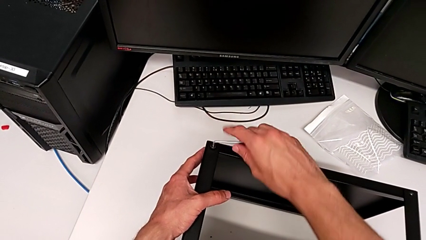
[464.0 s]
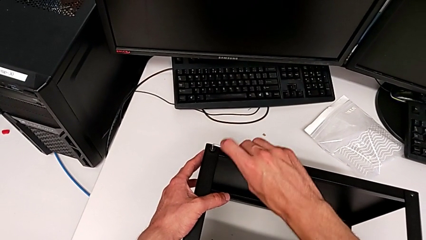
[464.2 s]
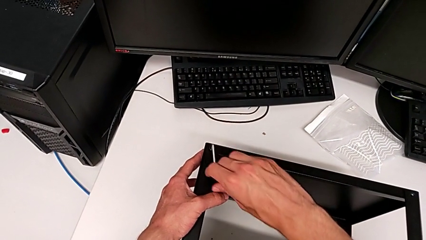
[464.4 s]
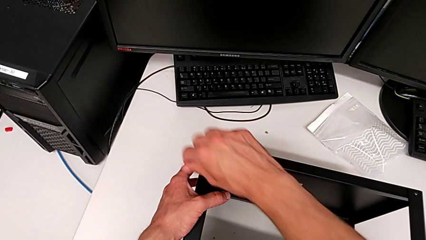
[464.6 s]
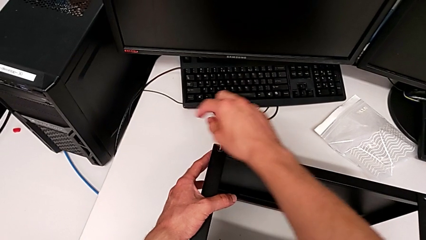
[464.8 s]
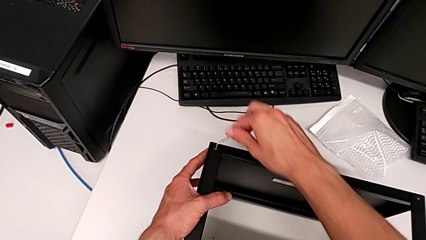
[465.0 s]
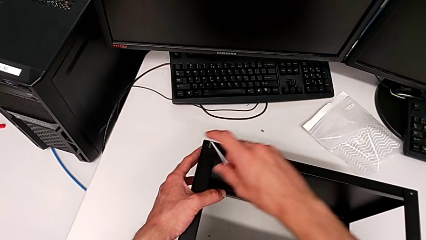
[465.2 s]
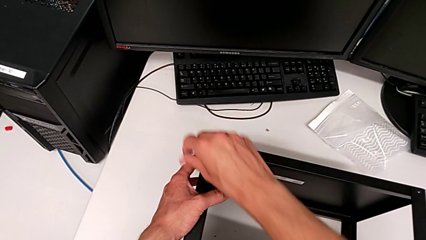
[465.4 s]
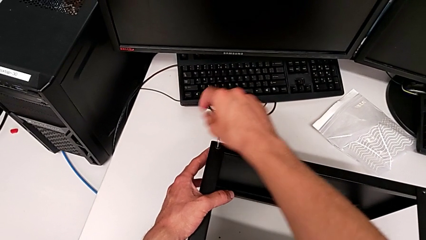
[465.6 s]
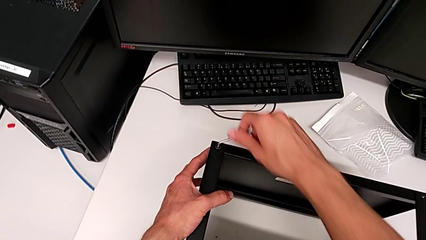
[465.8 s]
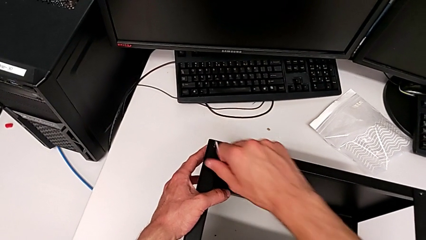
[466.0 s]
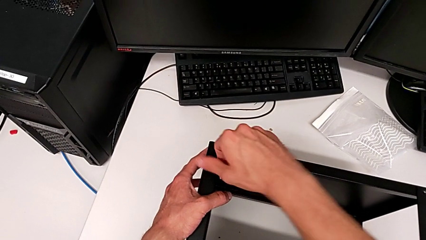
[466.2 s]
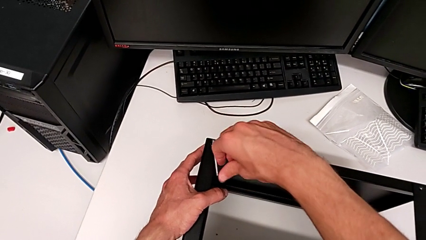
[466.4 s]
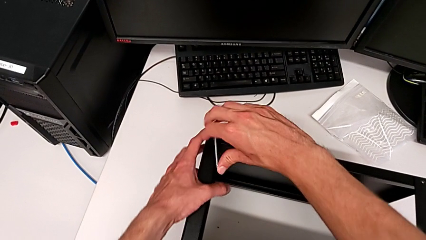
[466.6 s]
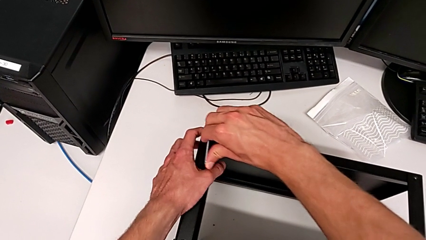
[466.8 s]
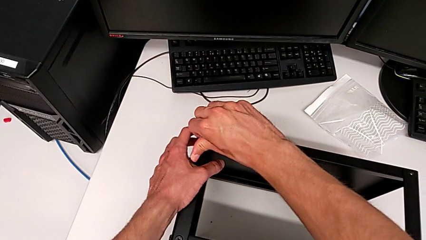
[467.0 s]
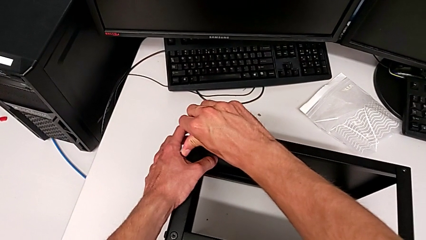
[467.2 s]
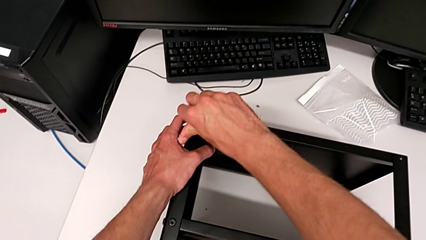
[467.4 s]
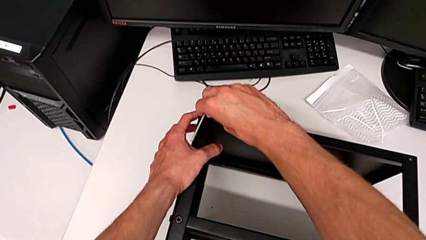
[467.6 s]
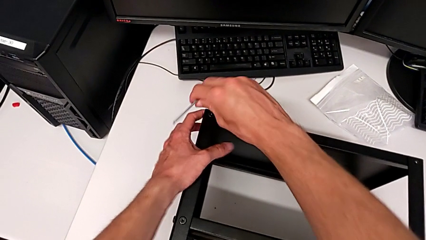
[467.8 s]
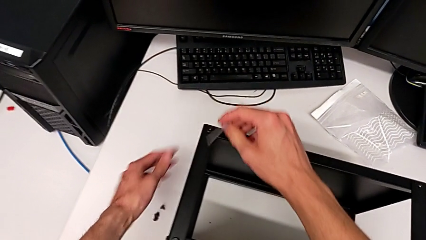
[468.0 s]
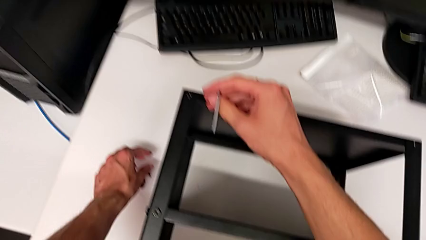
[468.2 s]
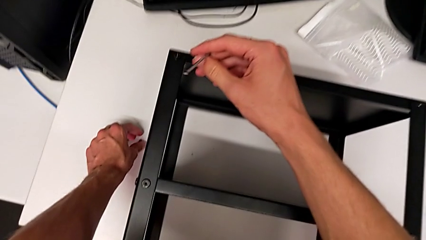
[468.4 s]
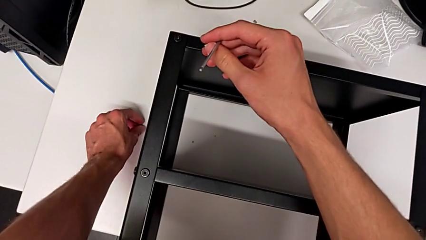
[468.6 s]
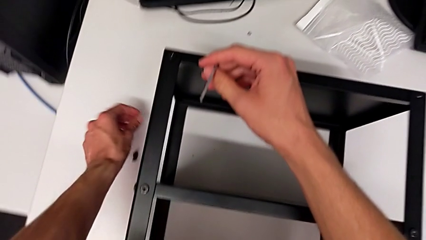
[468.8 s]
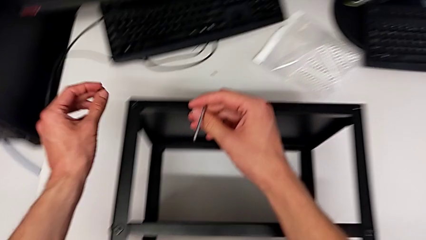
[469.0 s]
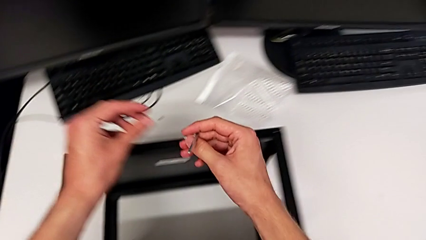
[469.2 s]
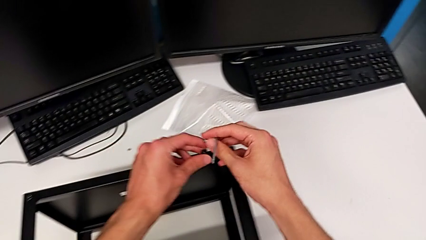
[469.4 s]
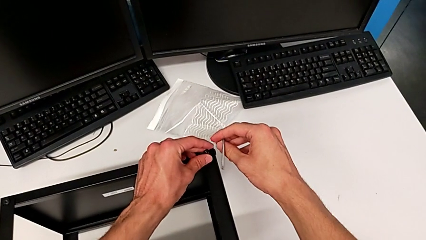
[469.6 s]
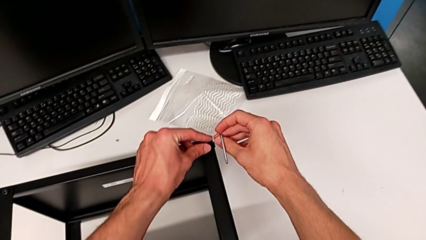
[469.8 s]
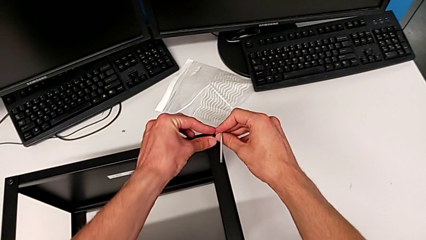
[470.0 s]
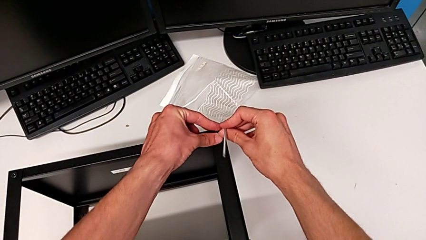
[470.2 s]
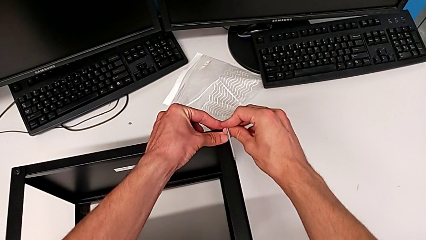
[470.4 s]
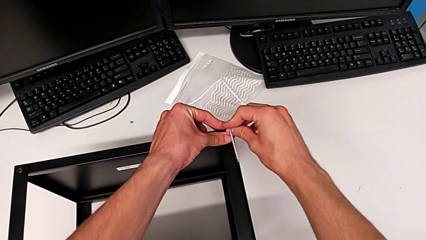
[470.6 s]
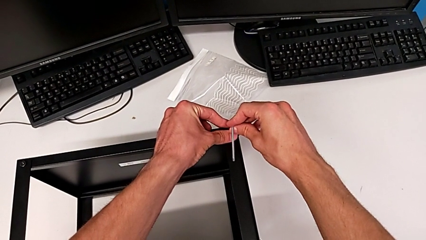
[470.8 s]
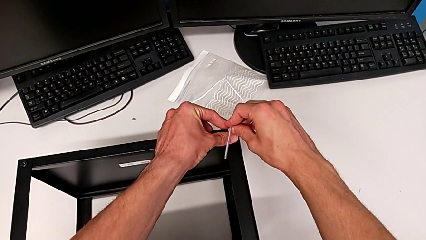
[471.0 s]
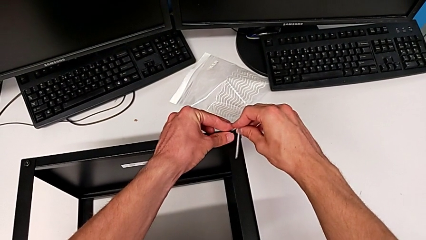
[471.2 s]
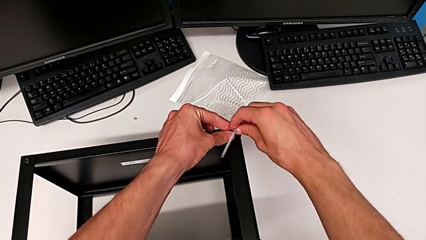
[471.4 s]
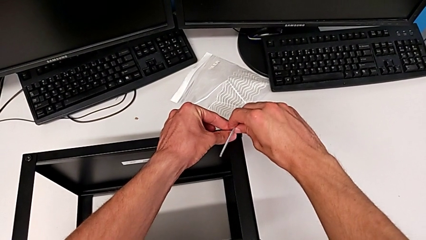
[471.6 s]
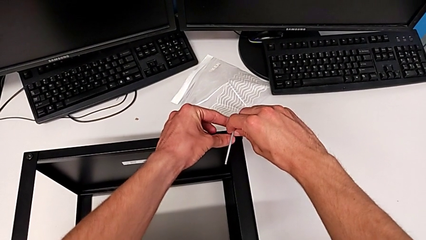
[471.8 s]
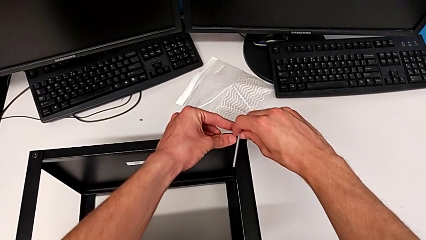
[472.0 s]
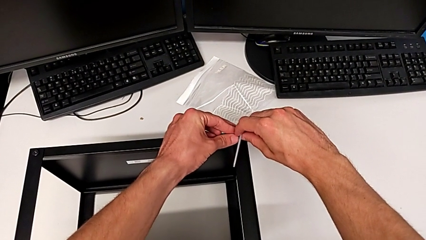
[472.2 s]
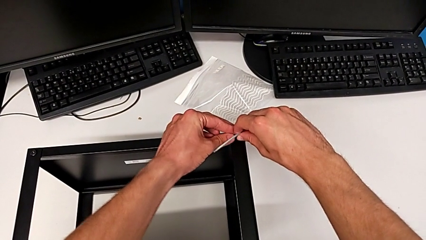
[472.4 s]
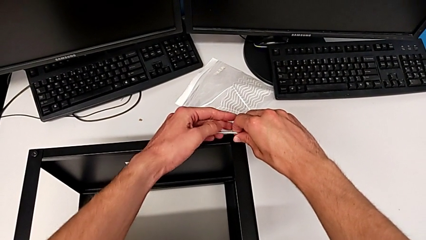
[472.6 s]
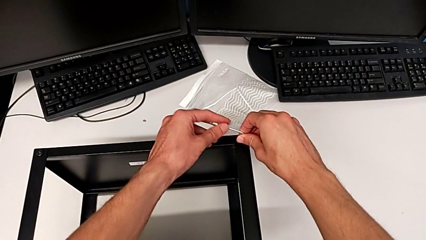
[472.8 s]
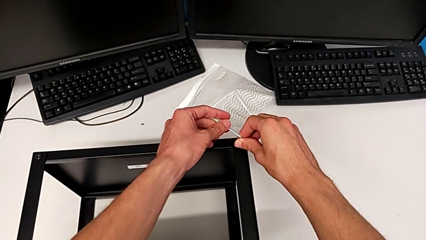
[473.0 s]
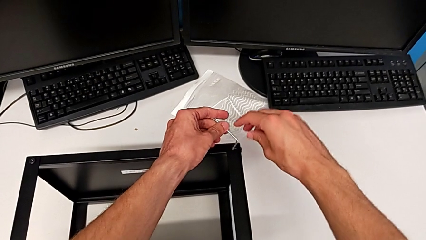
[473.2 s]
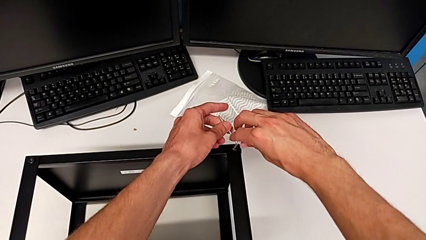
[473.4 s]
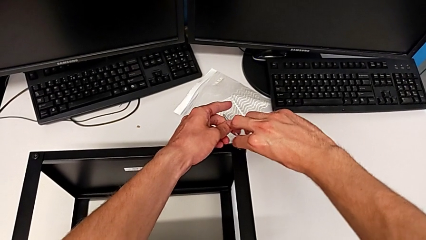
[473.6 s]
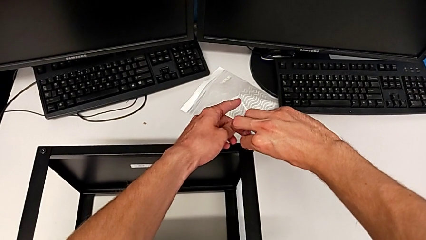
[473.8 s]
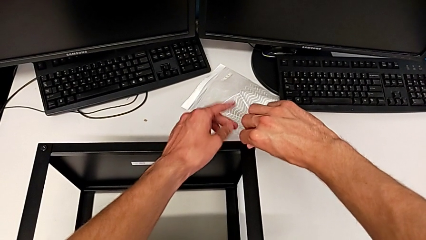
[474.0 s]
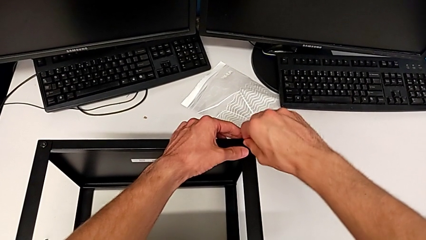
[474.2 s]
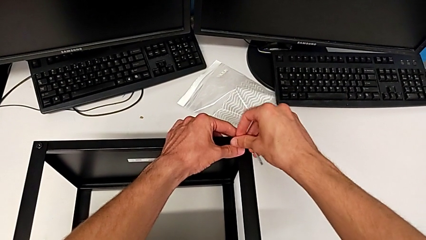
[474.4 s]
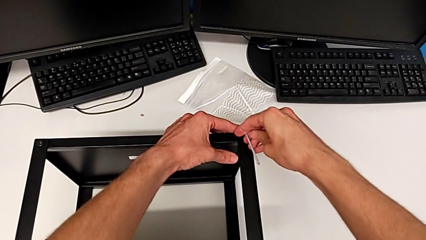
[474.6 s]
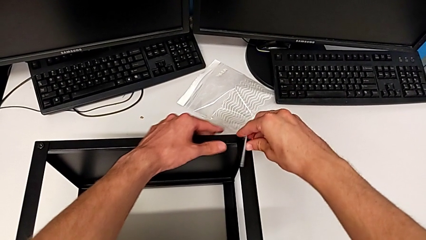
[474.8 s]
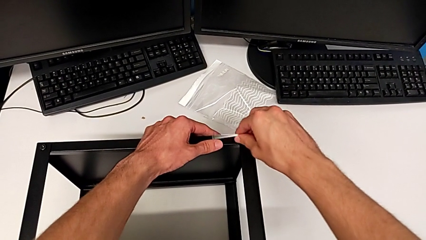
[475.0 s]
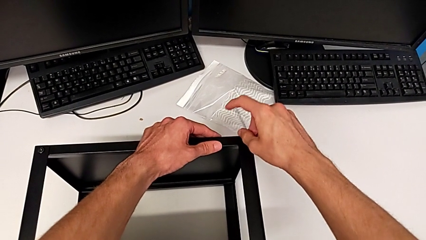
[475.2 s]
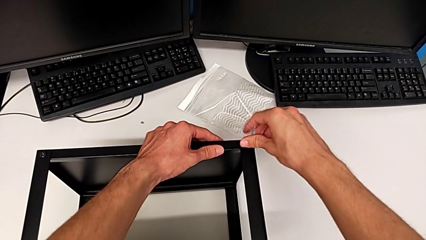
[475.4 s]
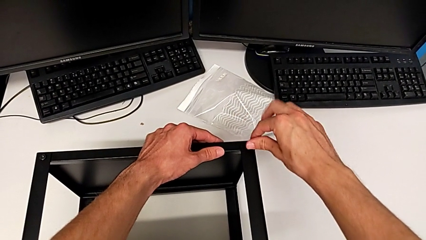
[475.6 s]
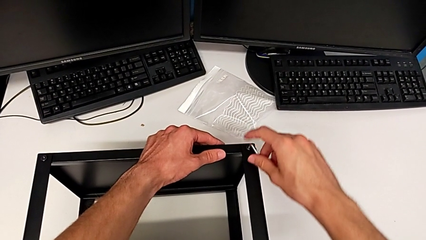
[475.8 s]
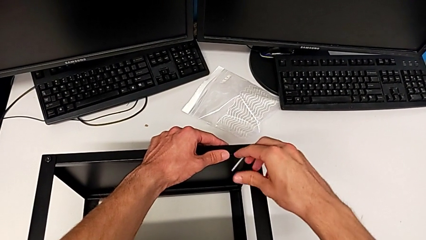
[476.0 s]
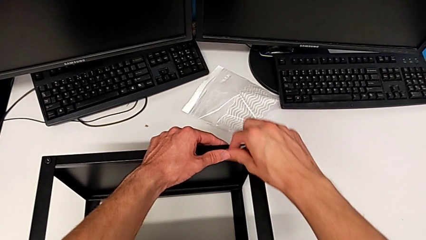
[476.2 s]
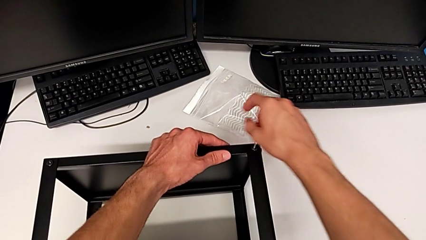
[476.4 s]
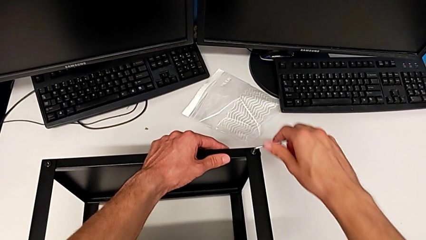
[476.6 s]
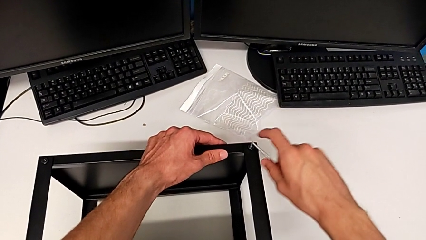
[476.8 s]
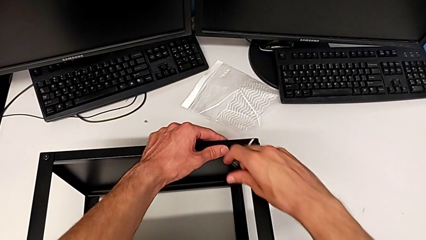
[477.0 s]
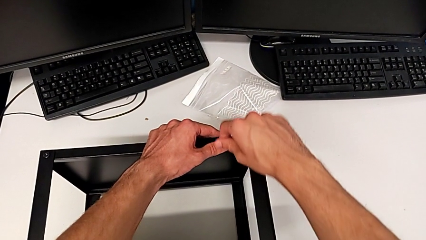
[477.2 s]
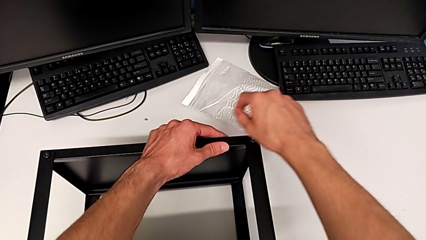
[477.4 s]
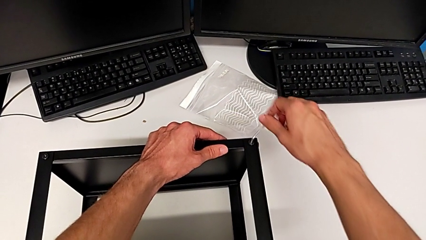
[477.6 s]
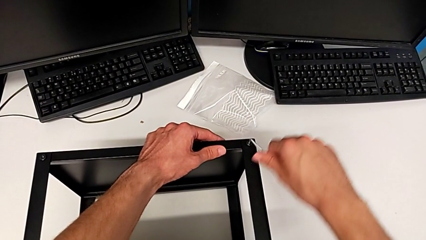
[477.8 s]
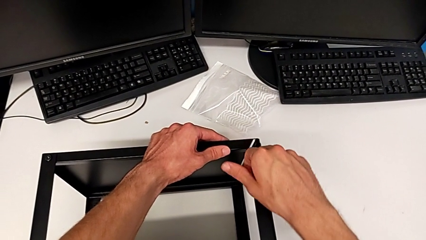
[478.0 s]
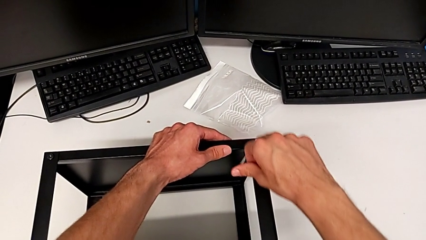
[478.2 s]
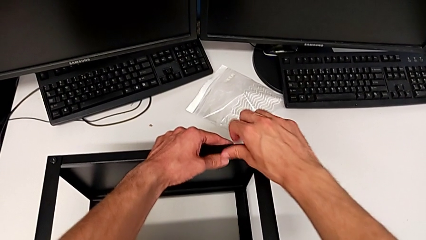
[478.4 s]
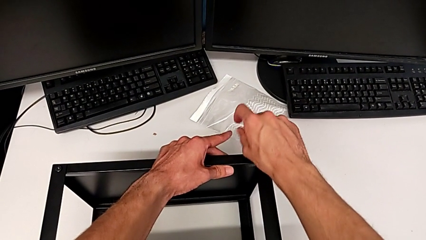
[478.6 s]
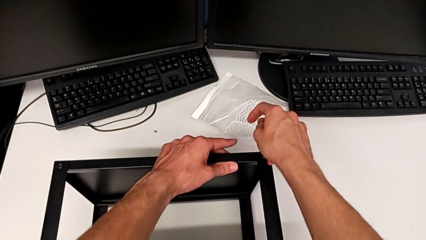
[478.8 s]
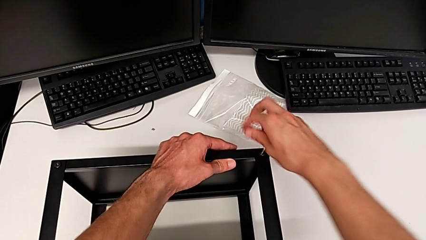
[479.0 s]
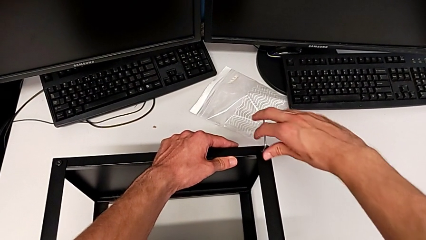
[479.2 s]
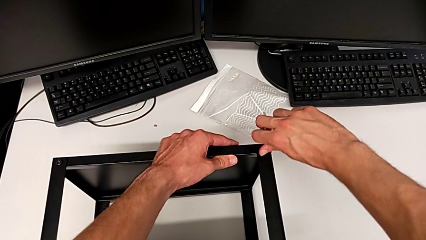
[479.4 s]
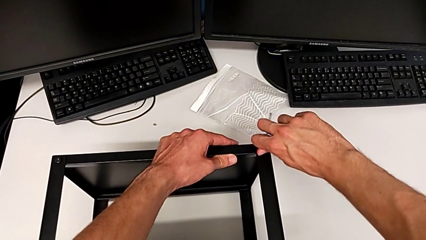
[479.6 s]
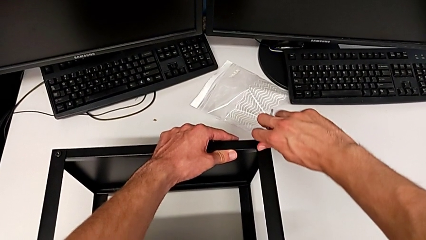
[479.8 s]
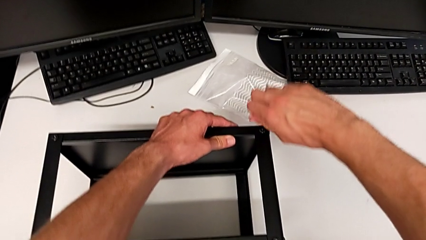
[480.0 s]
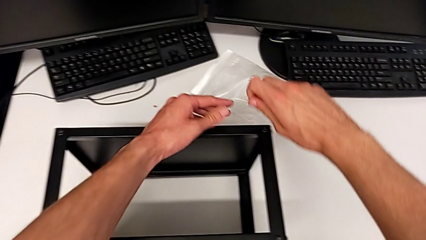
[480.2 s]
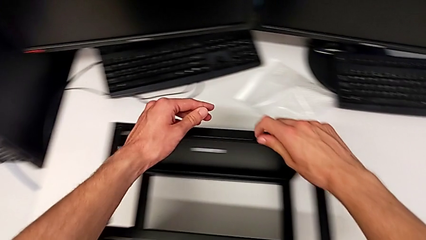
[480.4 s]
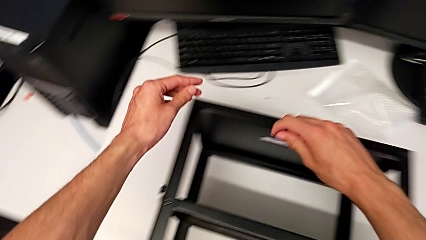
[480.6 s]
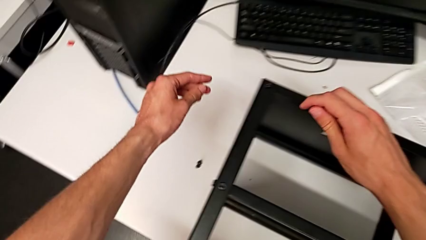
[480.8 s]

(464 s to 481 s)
The camera wearer is assembling the top tray. They keep screwing the hex socket head, withdraw the Allen wrench, grab the hex socket head, insert it, insert the Allen wrench, screw the hex socket head and withdraw the Allen wrench.
